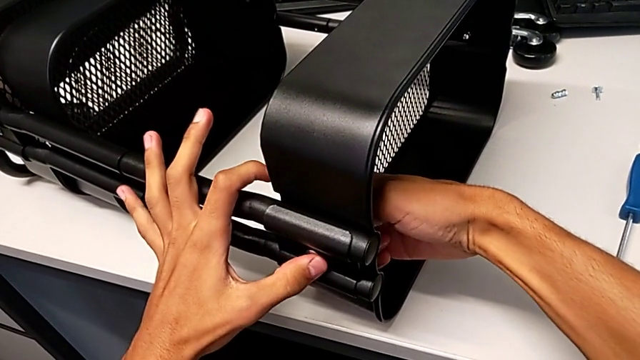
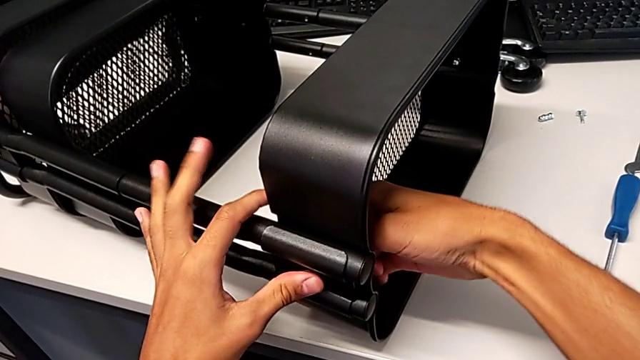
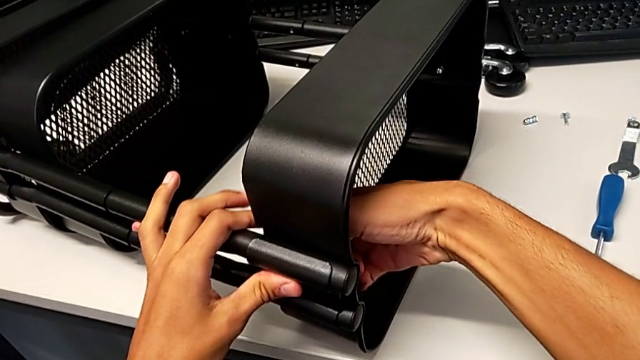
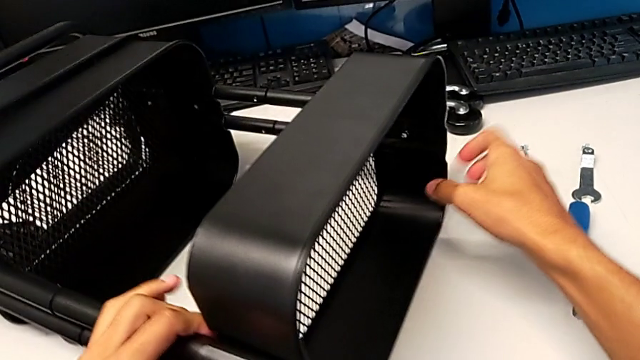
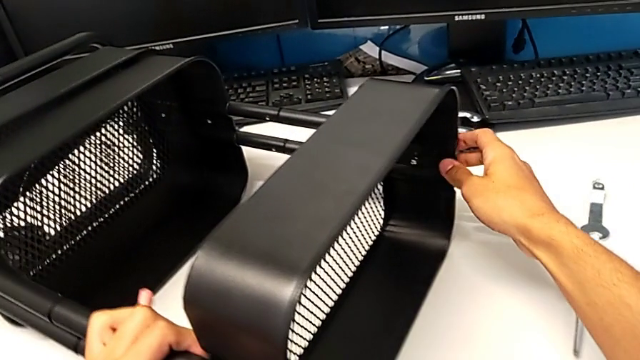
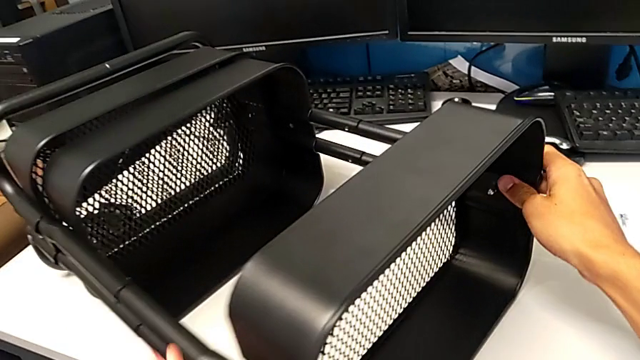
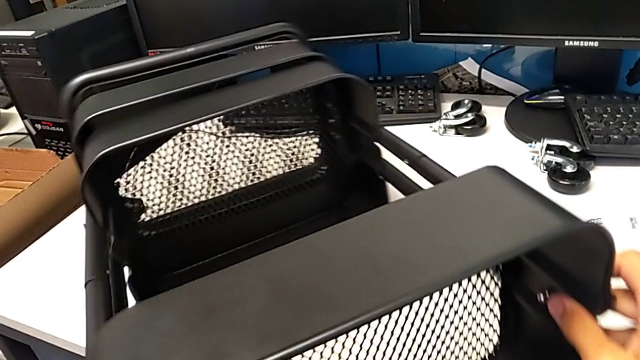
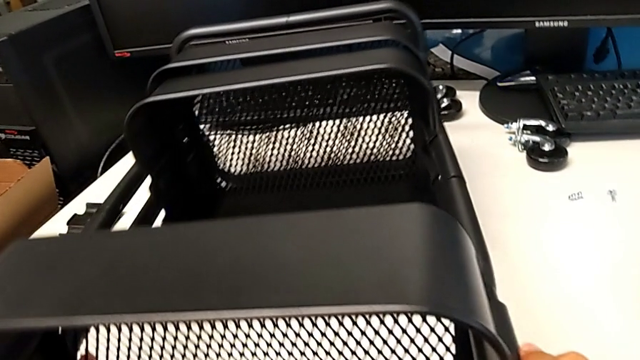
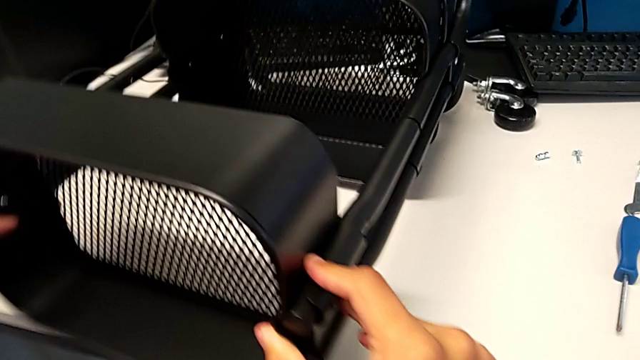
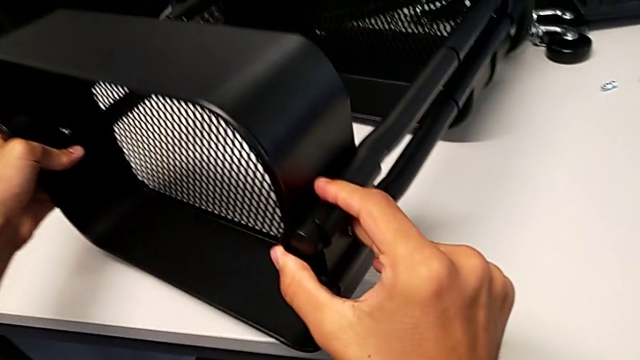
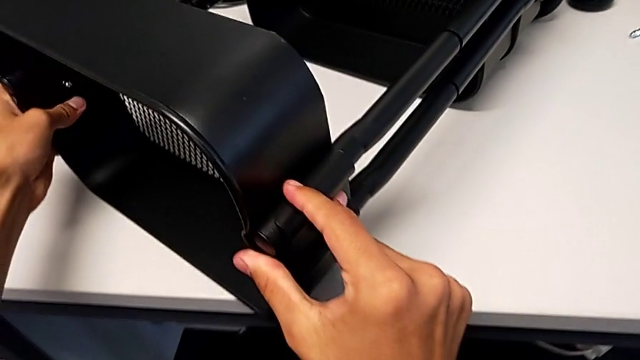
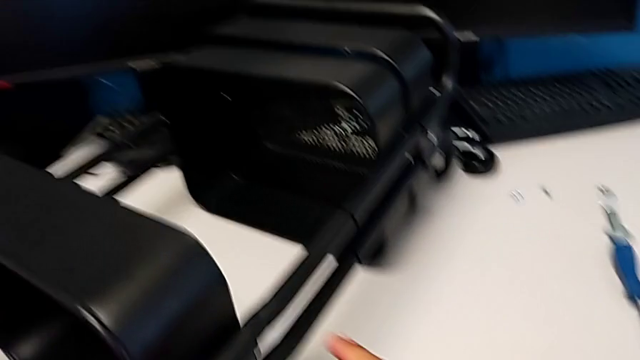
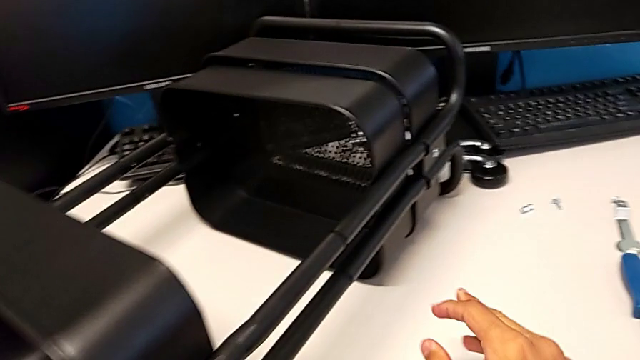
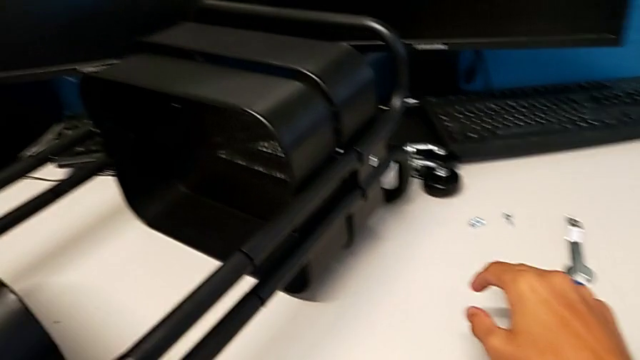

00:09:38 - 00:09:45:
The camera wearer is screwing the top tray onto the base of the shelf. They screw the hexagon cap nut and rotate the utility cart.

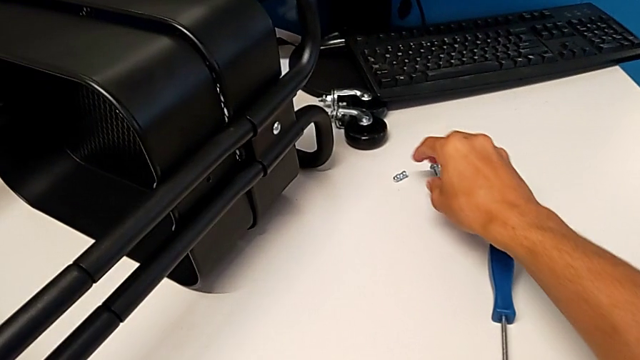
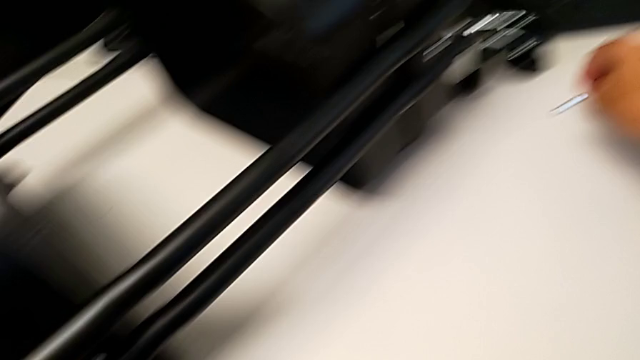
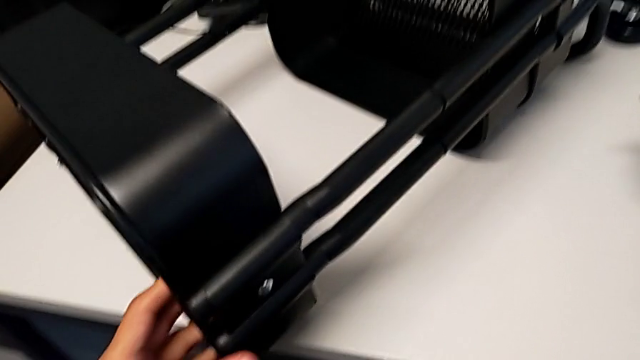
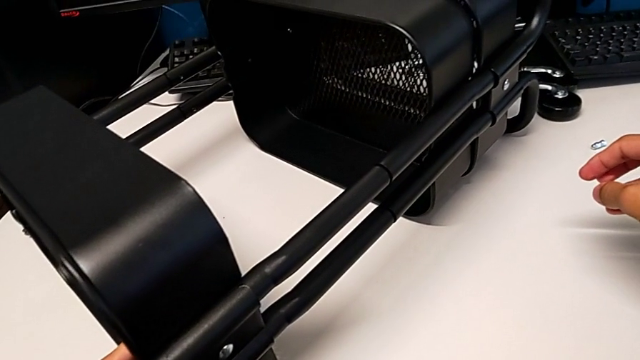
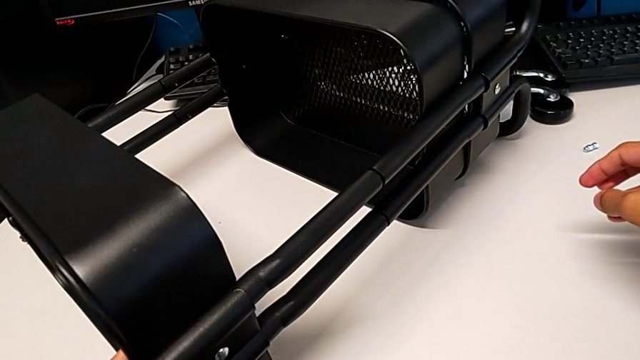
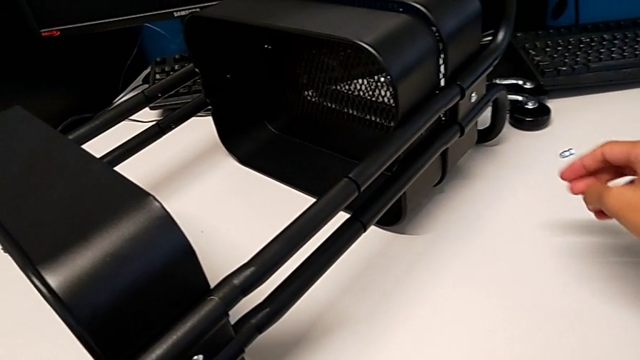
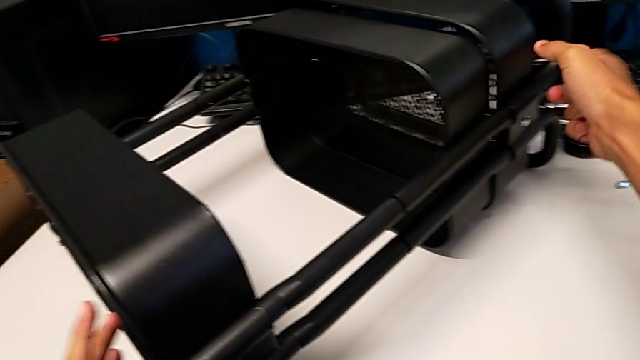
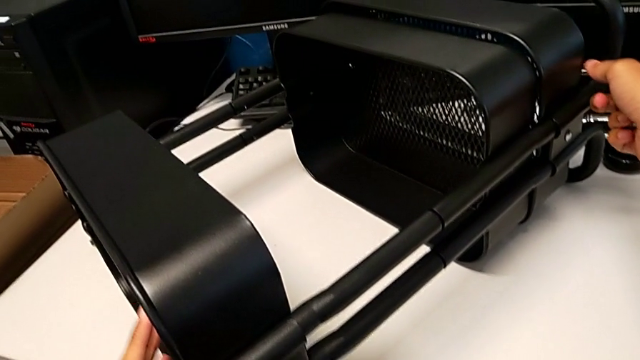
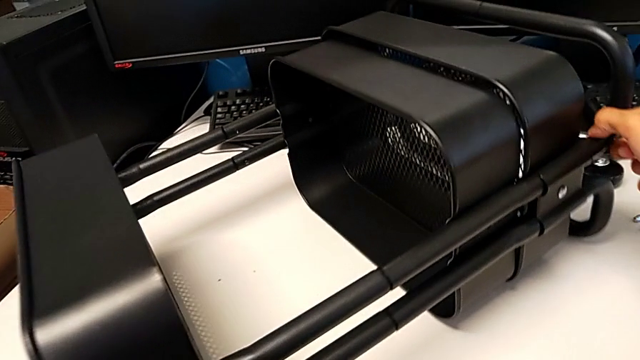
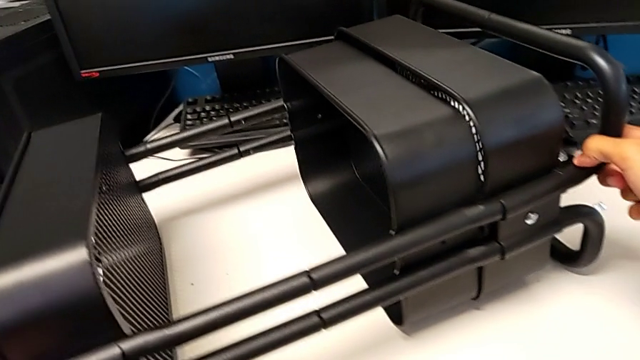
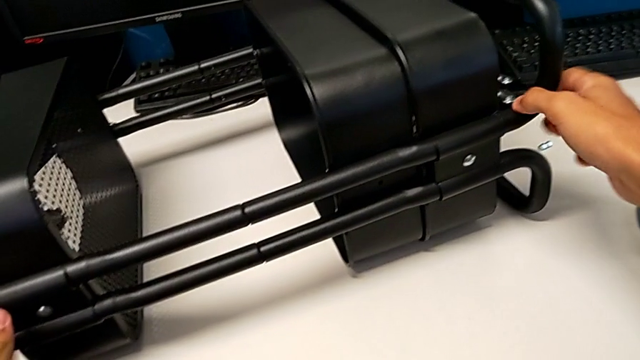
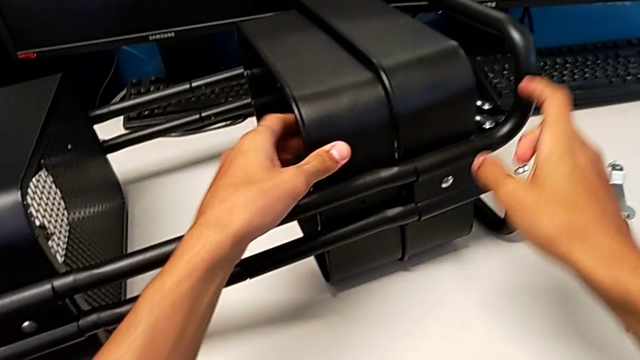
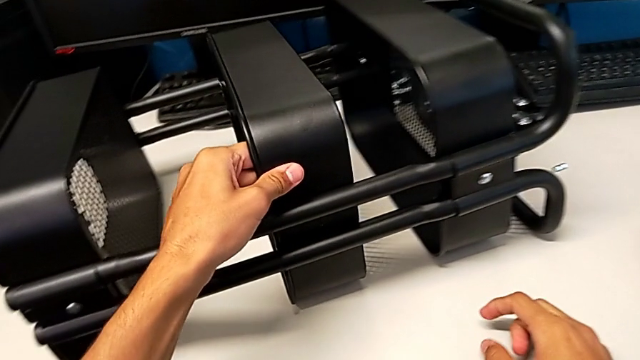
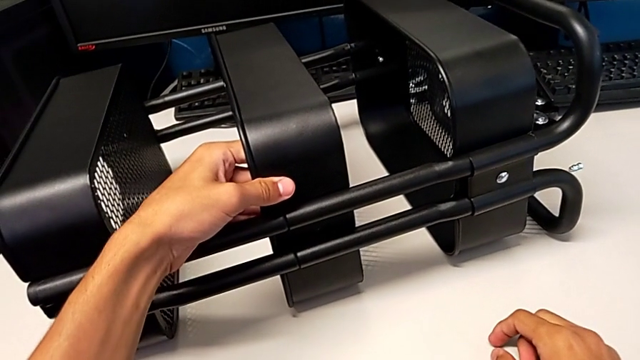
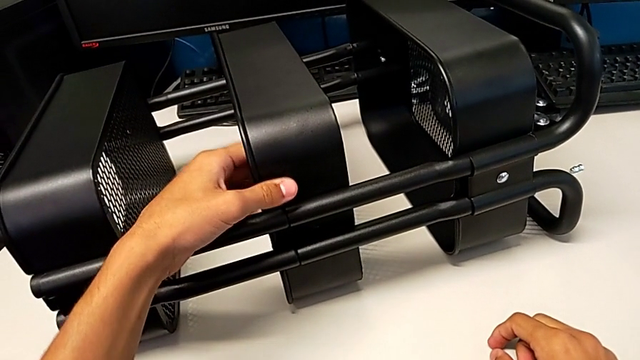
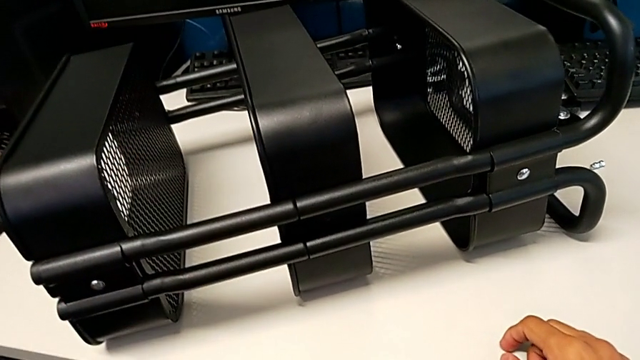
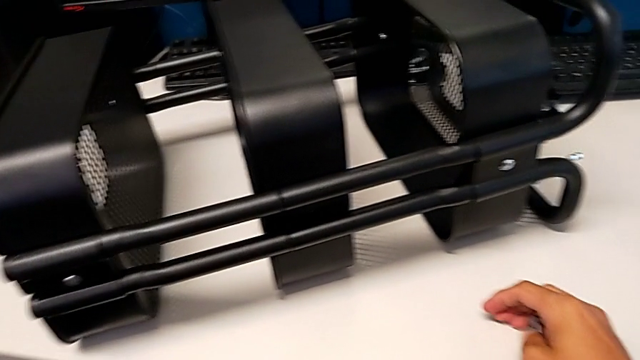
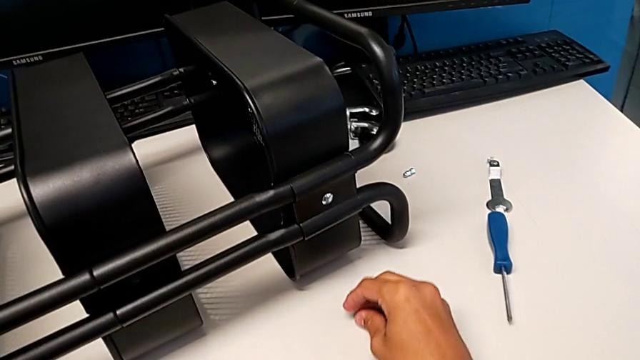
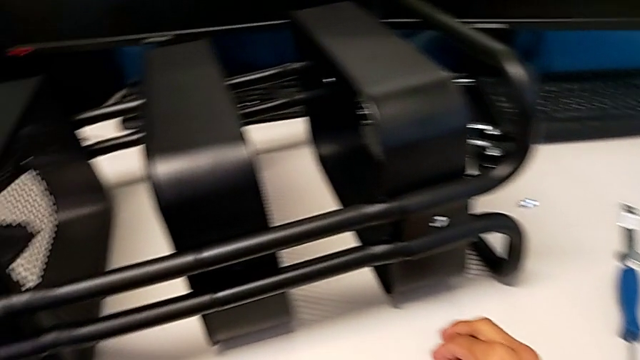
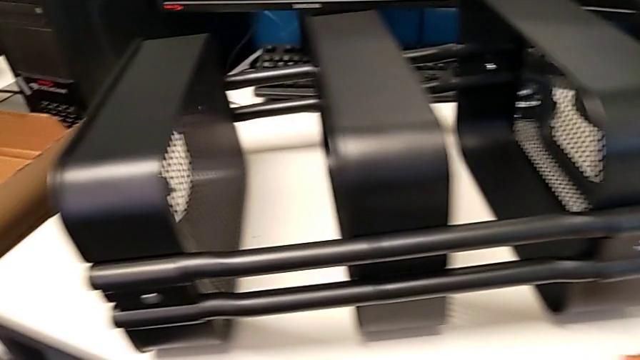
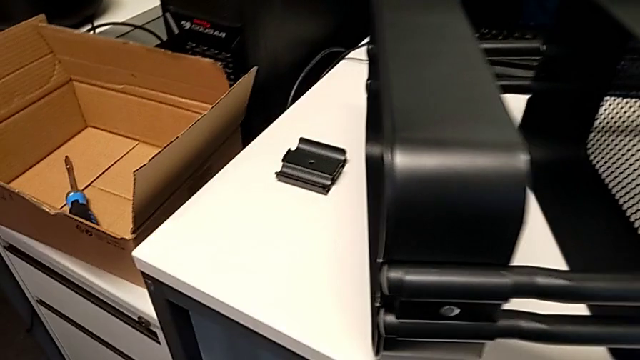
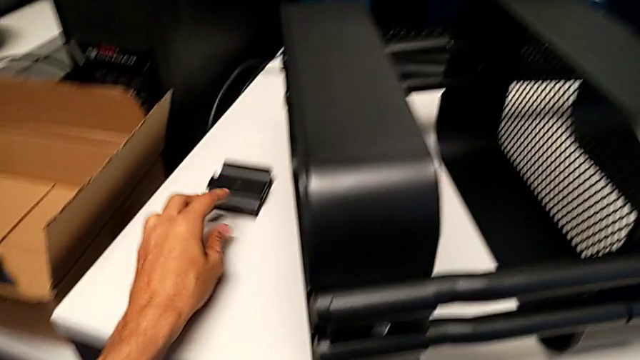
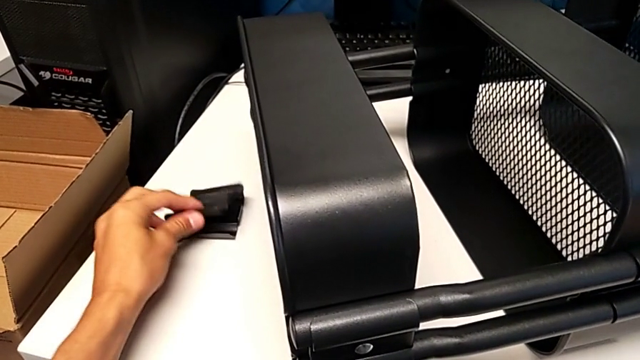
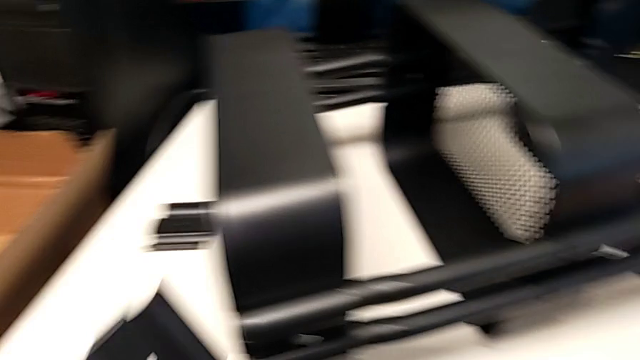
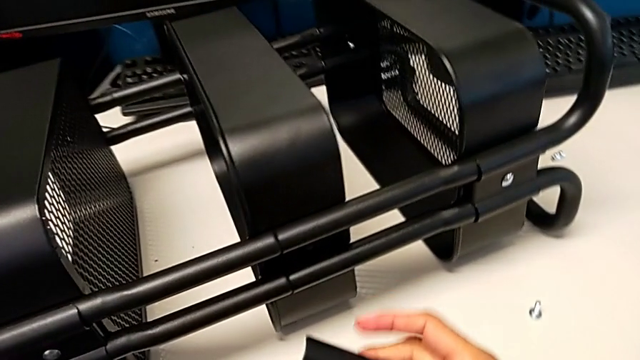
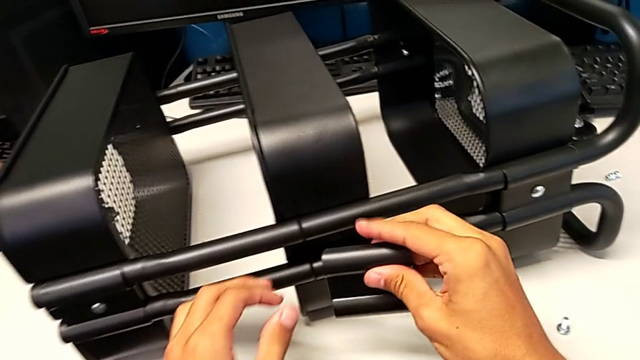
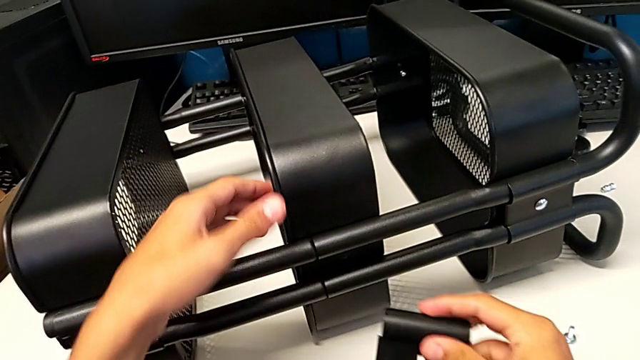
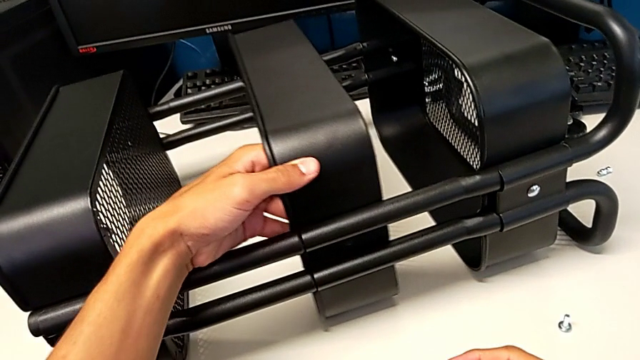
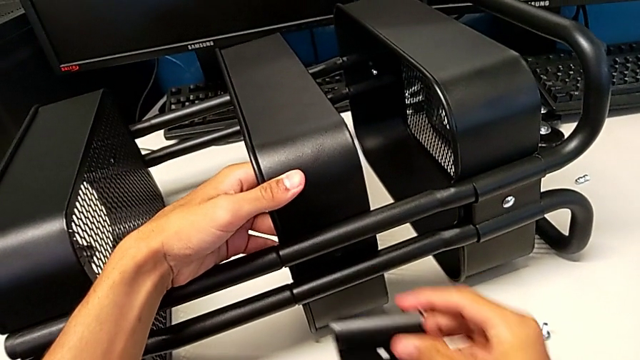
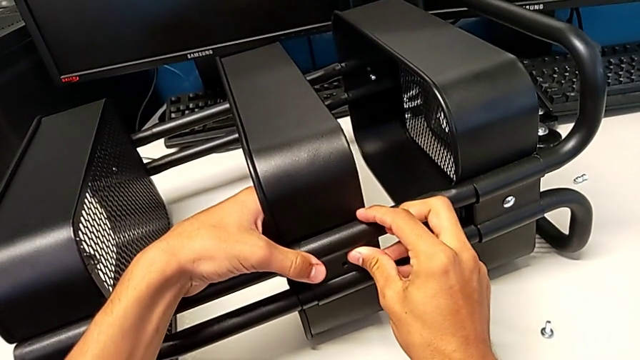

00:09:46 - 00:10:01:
The camera wearer is screwing the middle tray onto the base of the shelf. They grab the bolt, hold the utility cart, hold the bolt, rotate the utility cart, slide the middle grid tray, place the bolt, grab the bracket, grab the middle grid tray and assemble the bracket.
